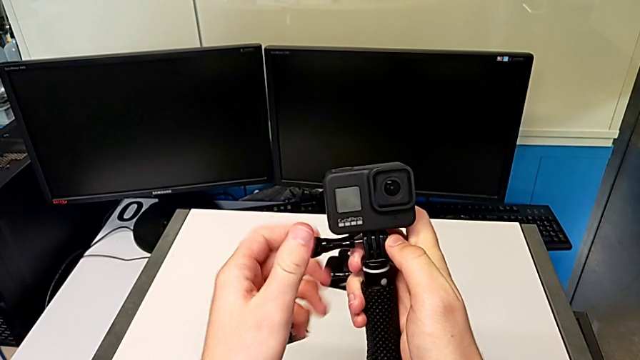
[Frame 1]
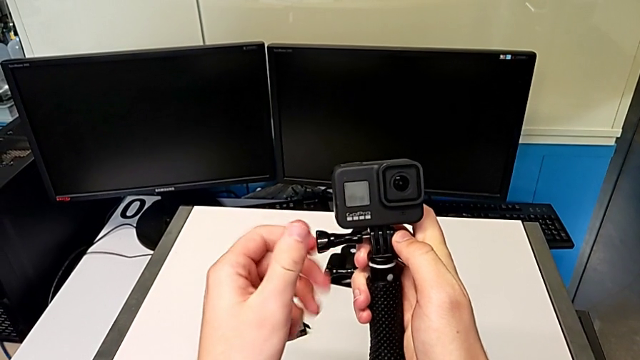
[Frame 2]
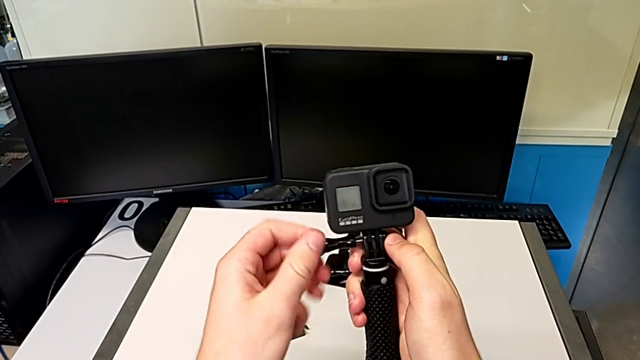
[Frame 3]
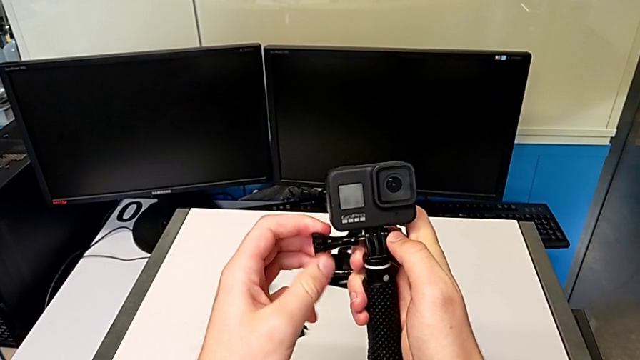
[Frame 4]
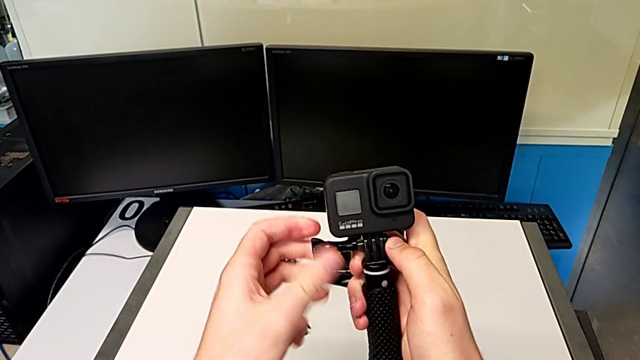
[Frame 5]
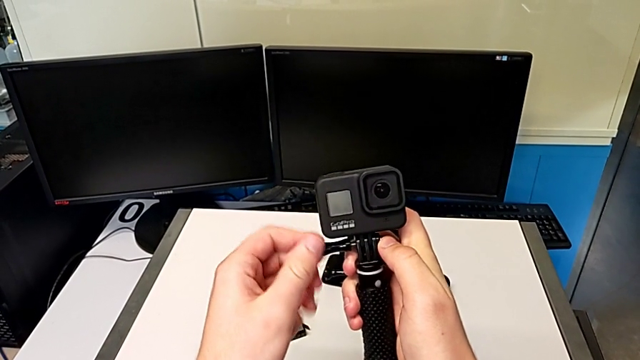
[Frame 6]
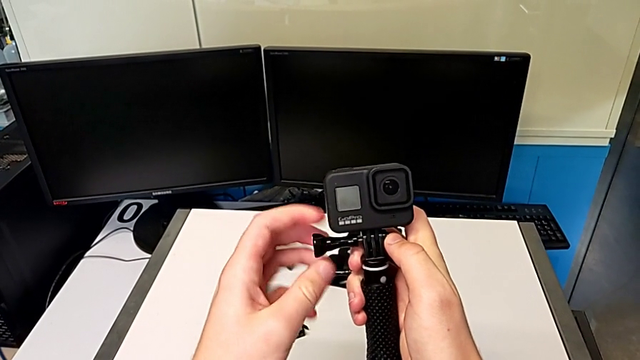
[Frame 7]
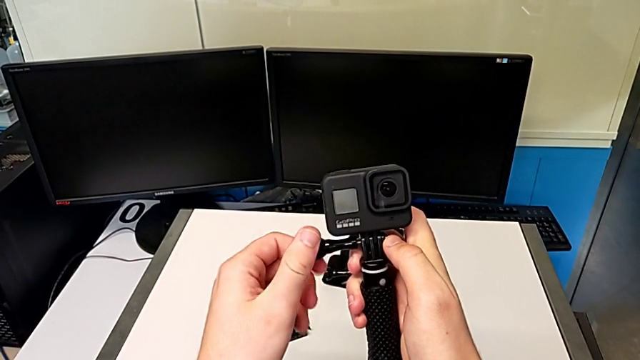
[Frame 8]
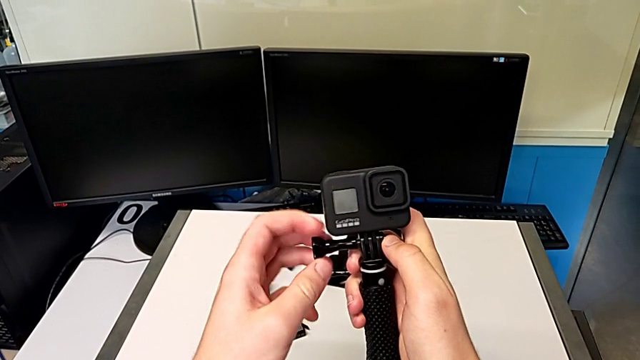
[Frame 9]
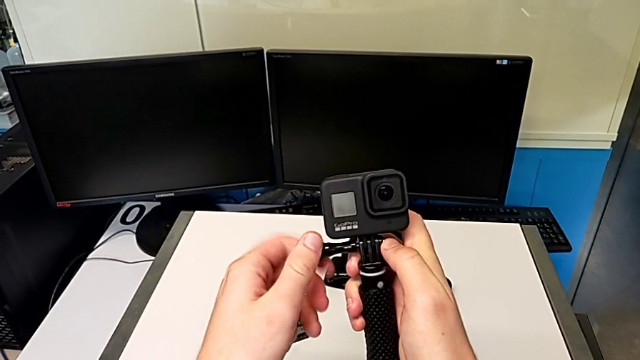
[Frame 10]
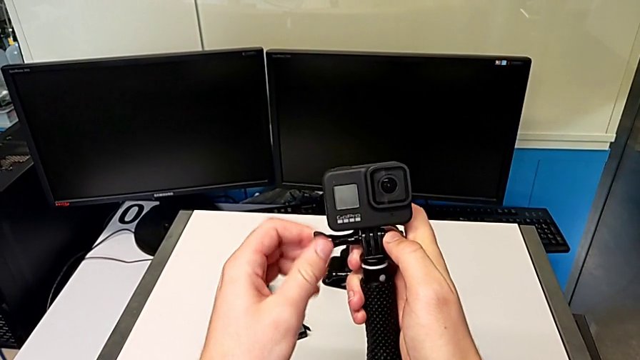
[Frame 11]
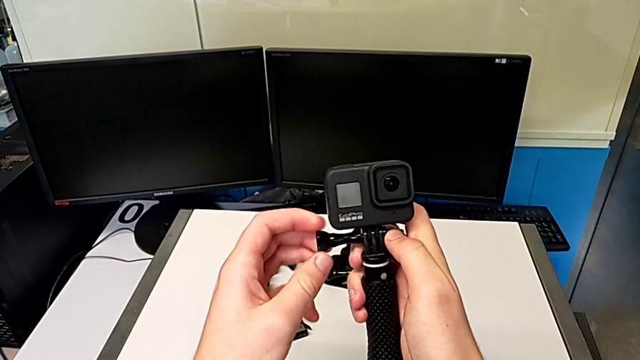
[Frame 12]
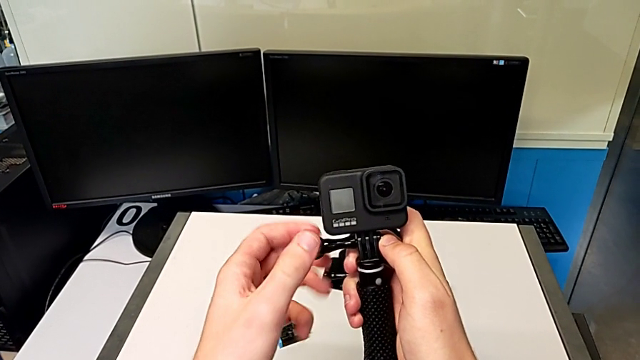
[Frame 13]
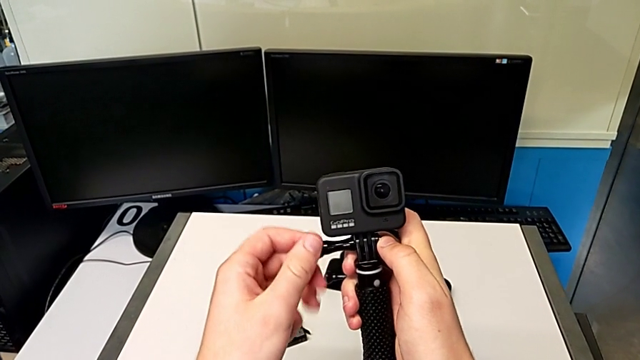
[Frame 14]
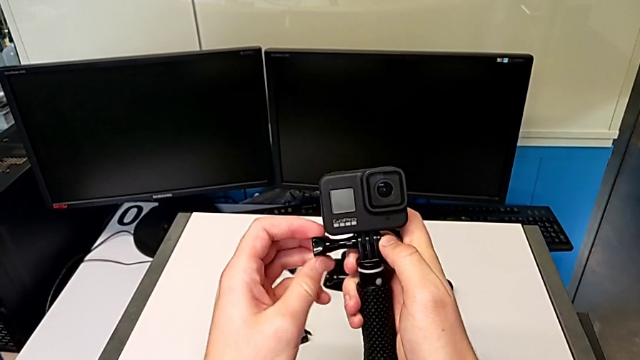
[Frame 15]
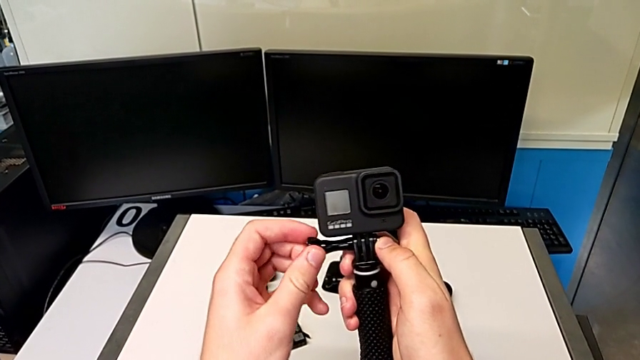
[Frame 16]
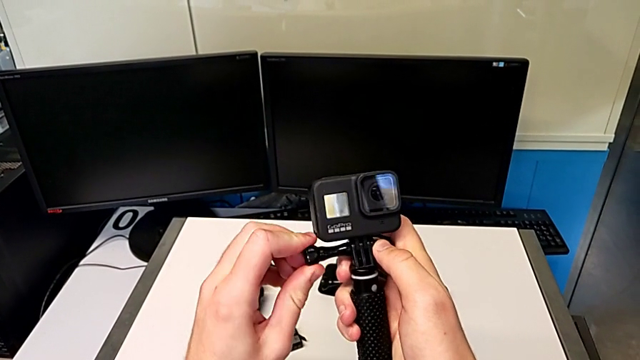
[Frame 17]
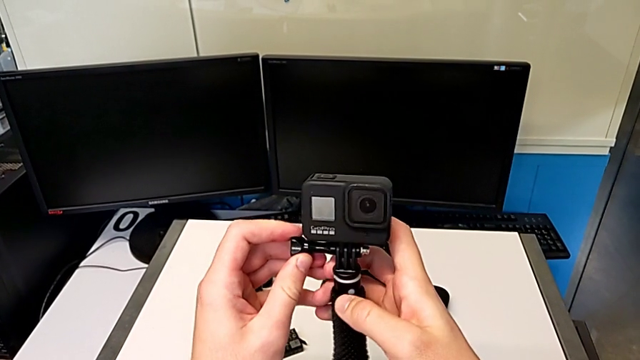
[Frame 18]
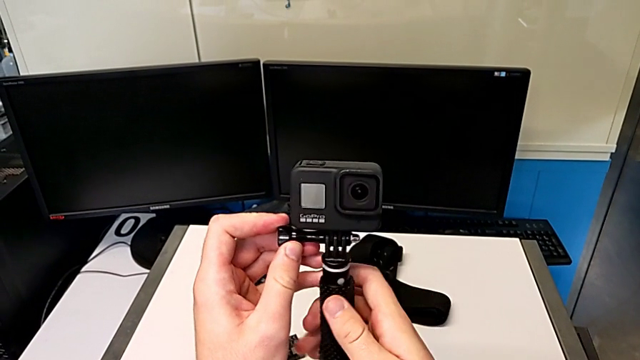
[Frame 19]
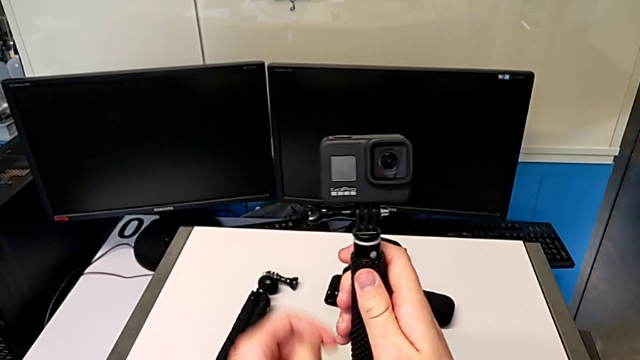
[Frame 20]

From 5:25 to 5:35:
The camera wearer is exchanging the tripod for a handheld grip. They keep screwing the screw and screw it.

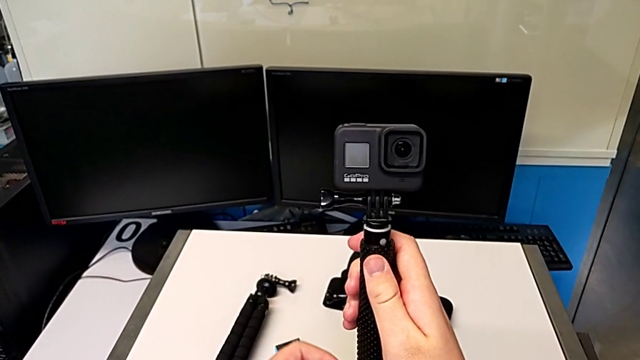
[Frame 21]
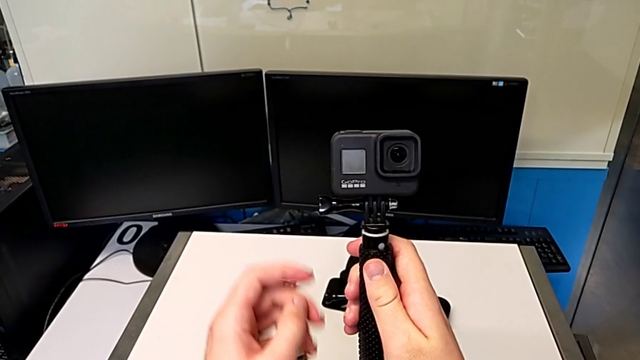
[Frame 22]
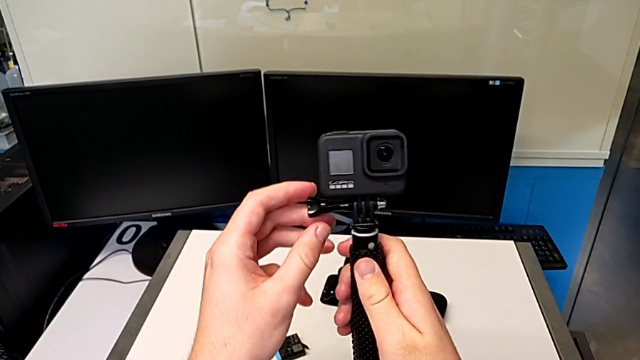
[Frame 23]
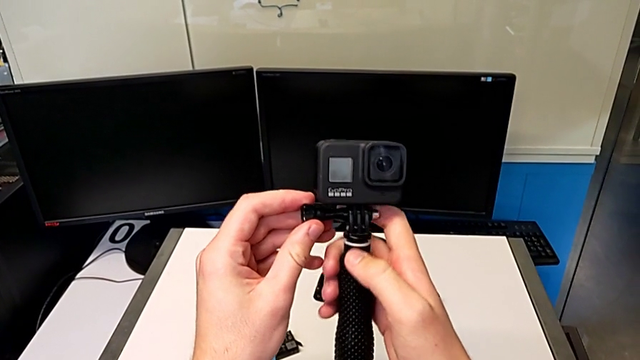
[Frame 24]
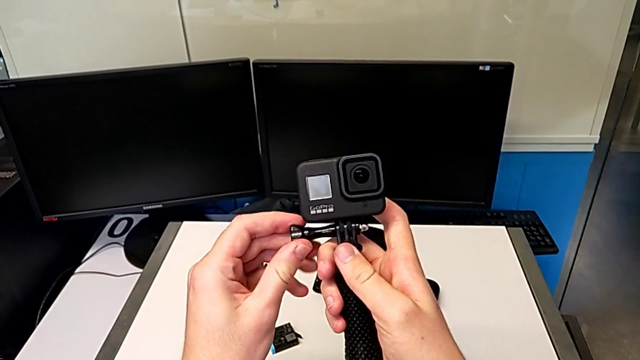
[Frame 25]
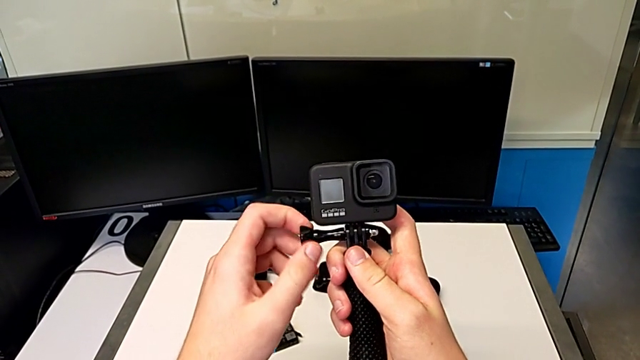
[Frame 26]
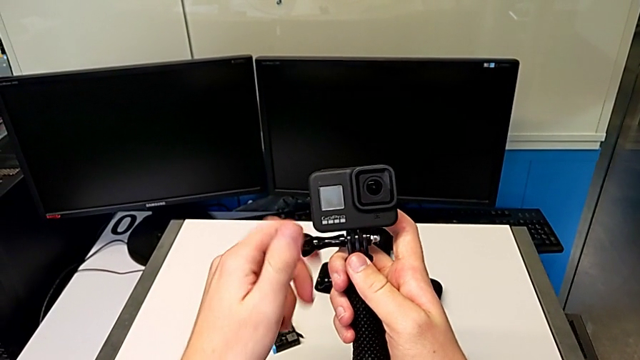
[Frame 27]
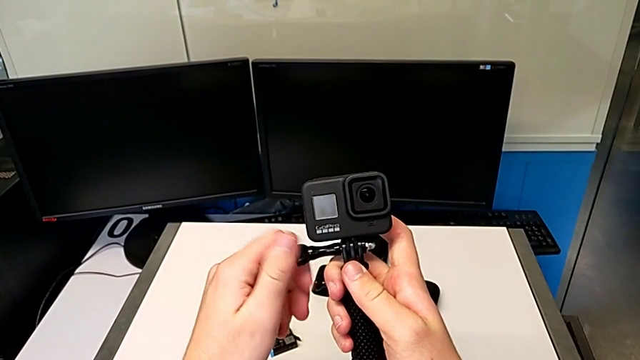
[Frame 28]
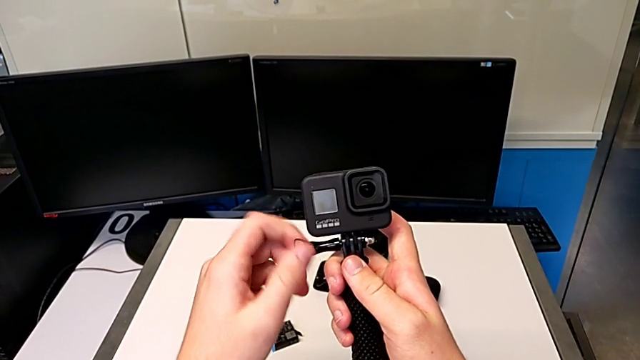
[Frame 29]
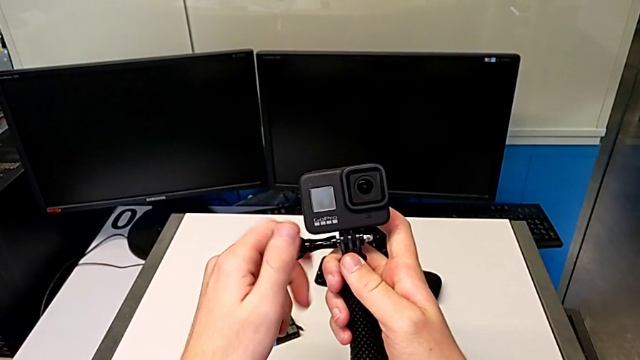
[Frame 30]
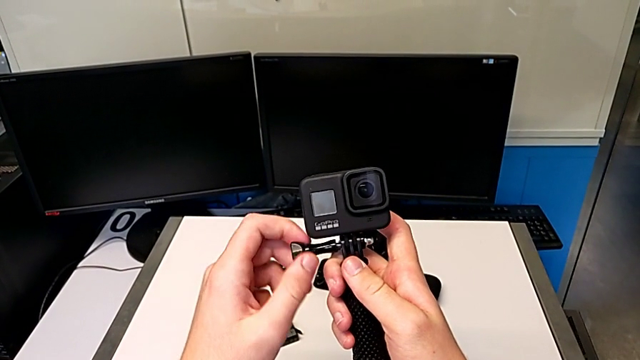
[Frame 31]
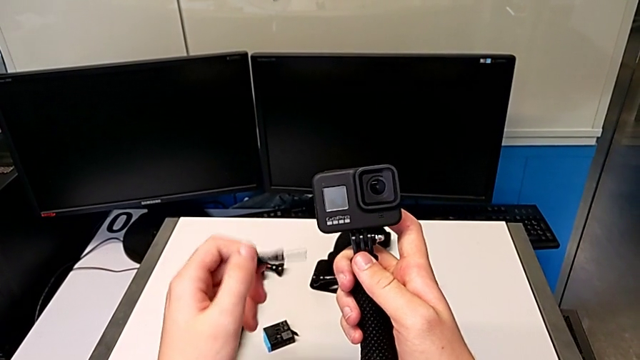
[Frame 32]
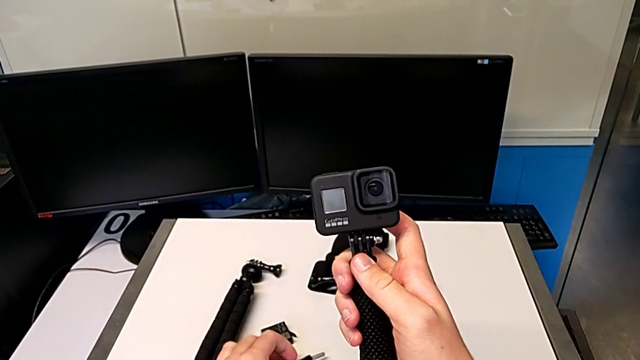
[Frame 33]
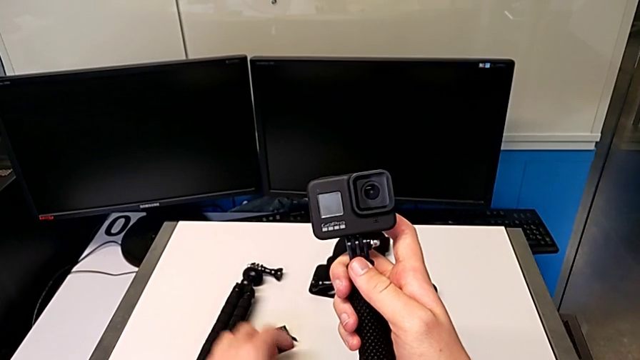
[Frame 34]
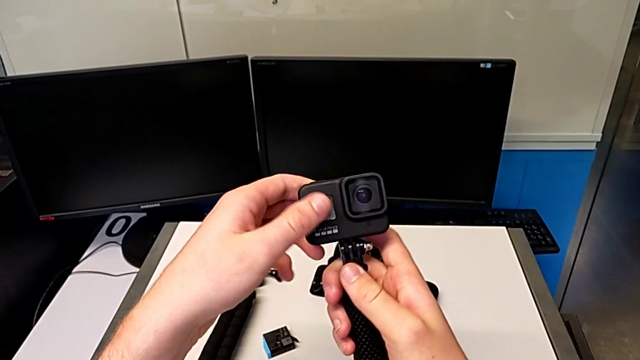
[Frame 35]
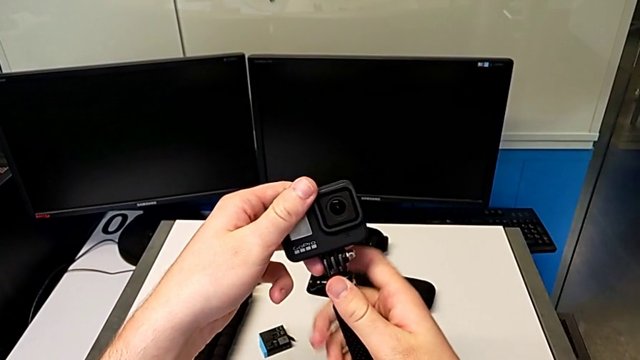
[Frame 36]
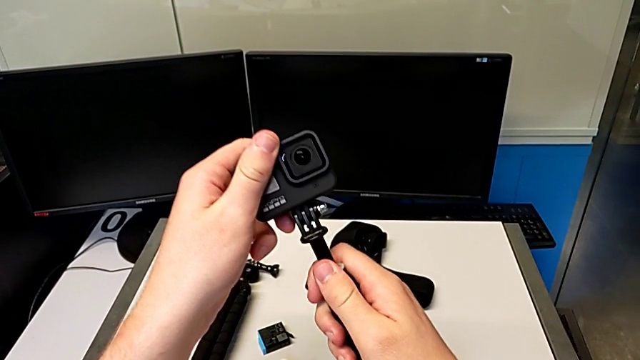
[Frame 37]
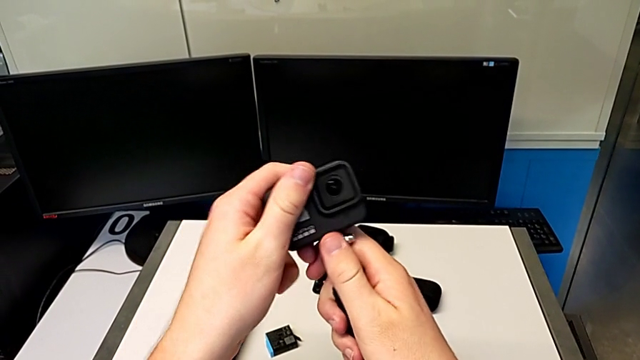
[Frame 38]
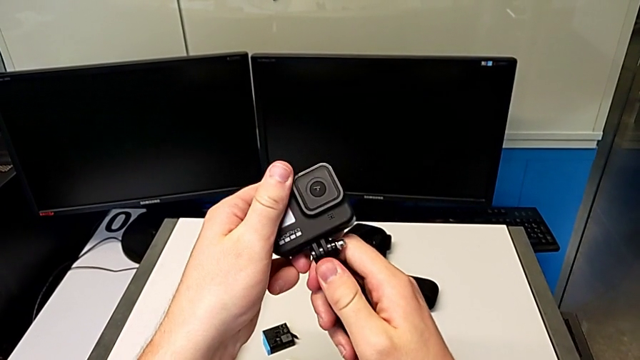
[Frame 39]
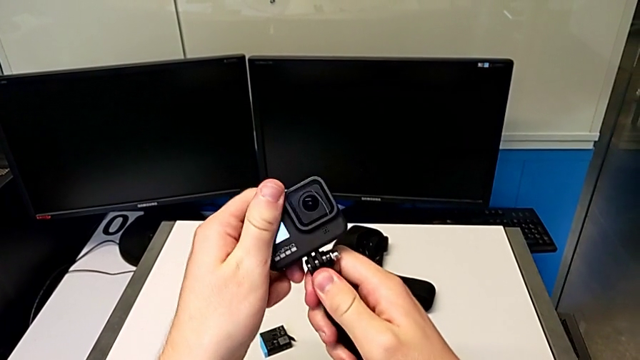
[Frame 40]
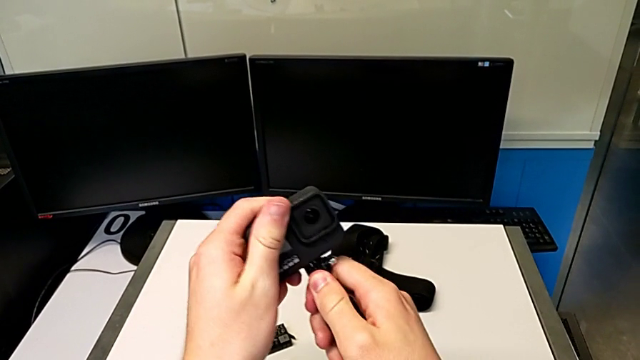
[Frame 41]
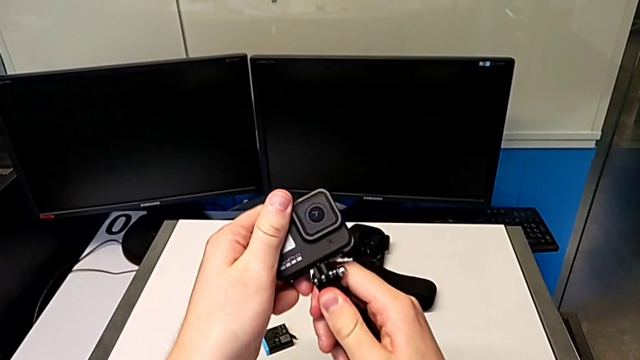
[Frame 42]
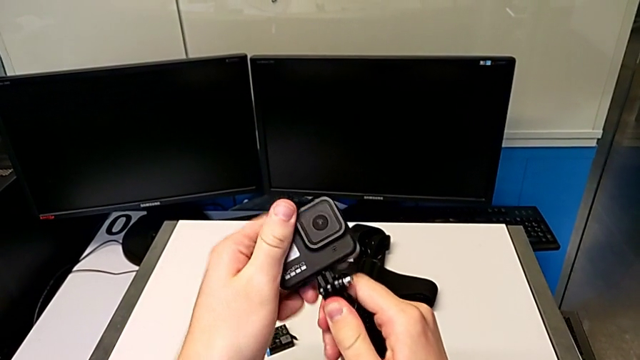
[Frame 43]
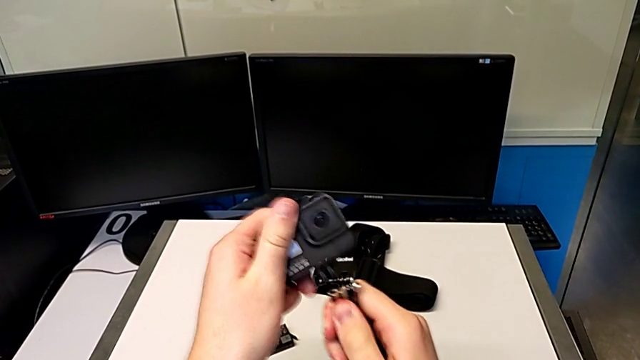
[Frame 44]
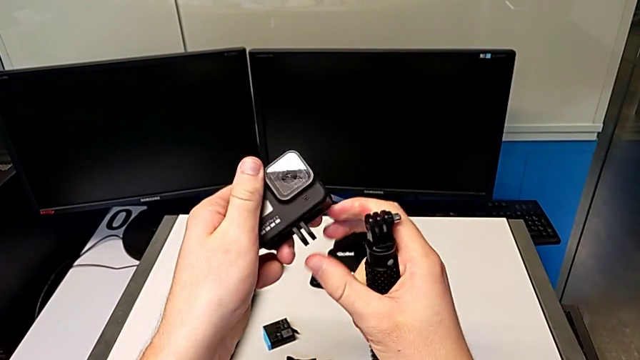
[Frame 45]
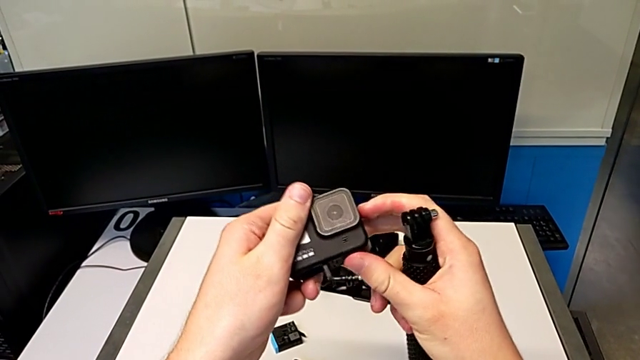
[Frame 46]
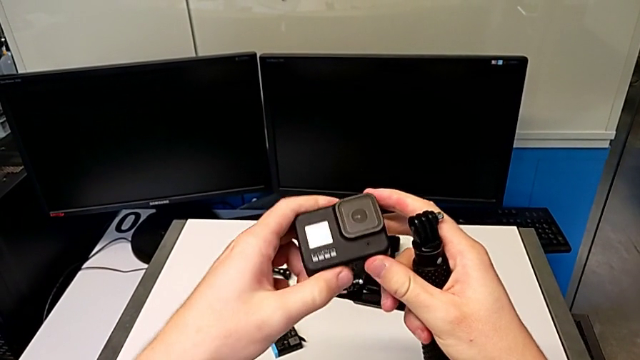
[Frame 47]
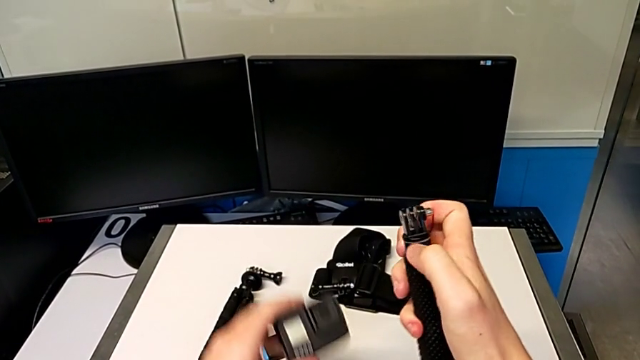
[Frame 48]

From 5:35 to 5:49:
The camera wearer is detaching the handheld grip from the GoPro. They unscrew the screw twice, place it, withdraw the GoPro and close the mount tabs.
